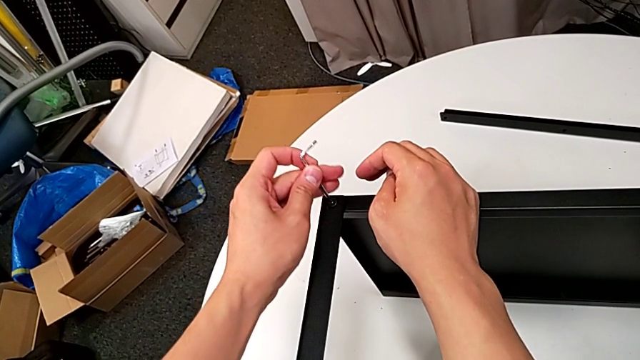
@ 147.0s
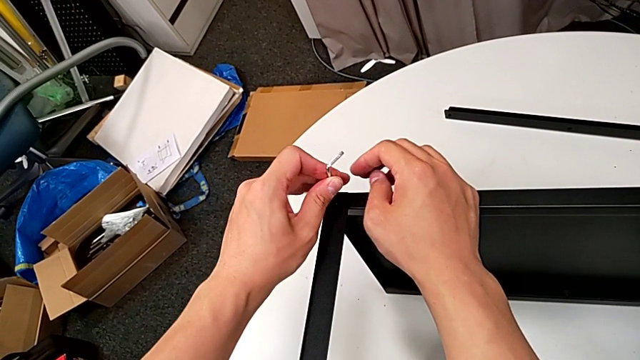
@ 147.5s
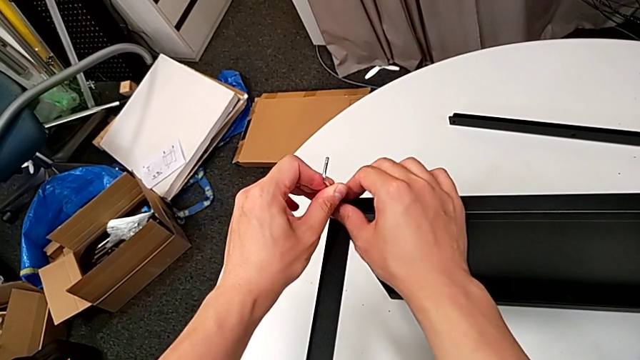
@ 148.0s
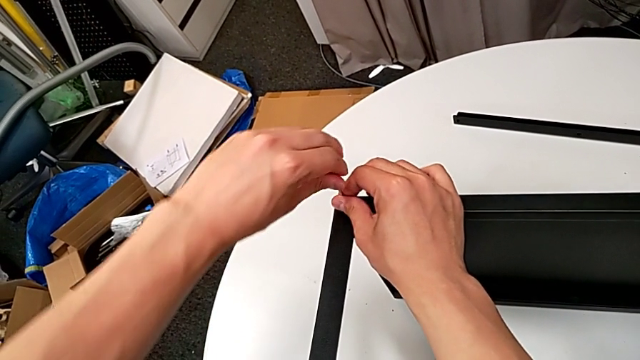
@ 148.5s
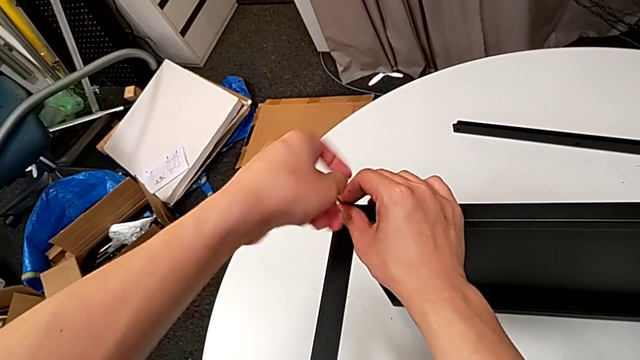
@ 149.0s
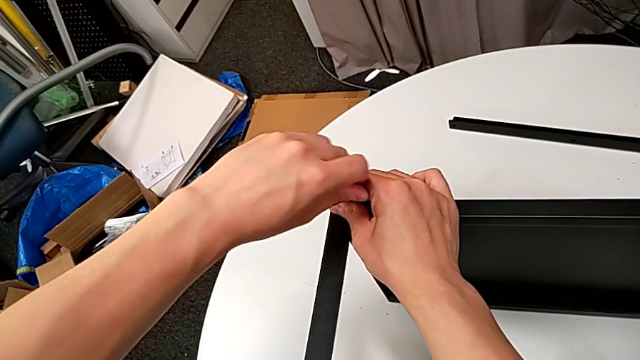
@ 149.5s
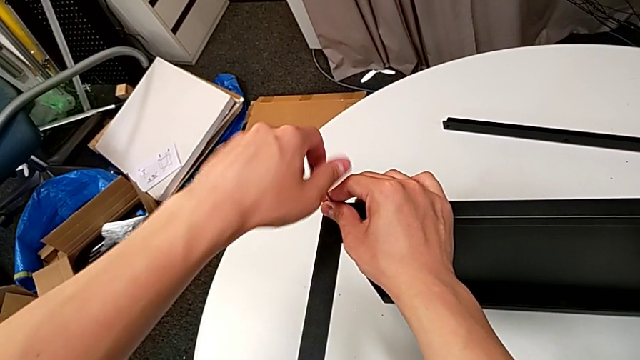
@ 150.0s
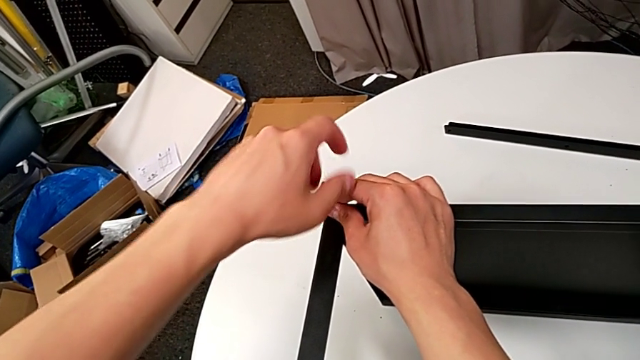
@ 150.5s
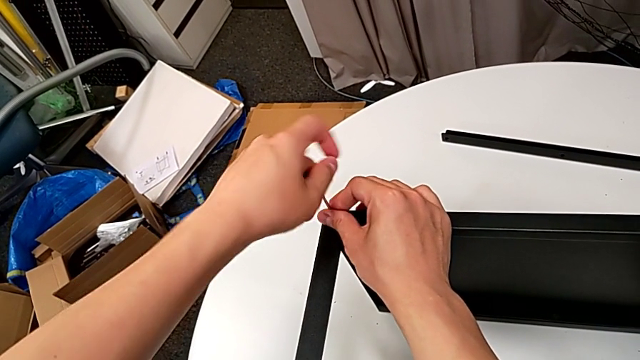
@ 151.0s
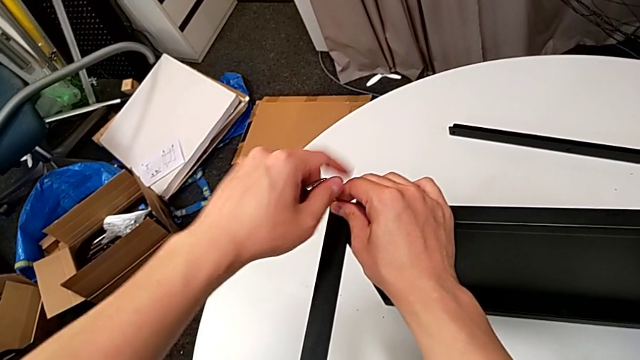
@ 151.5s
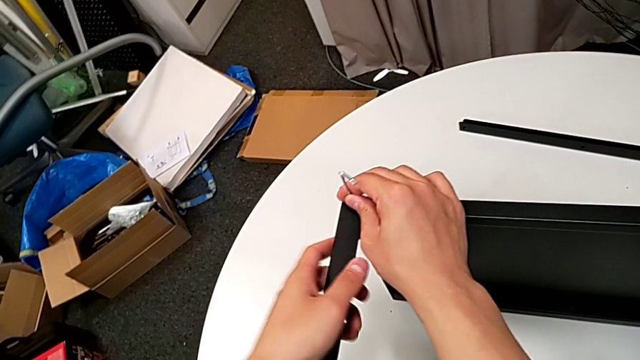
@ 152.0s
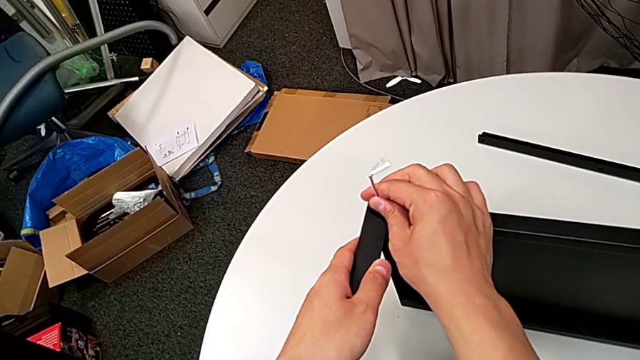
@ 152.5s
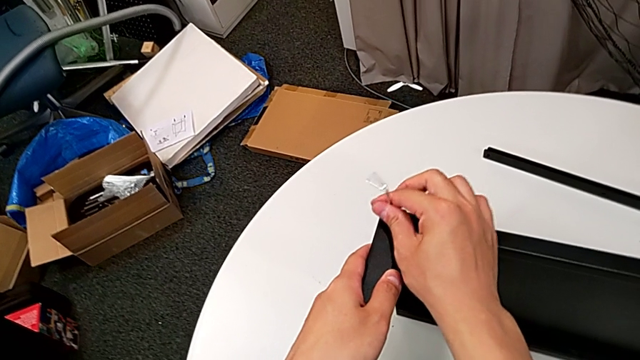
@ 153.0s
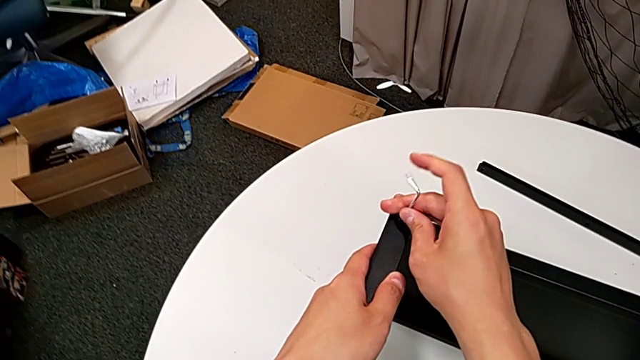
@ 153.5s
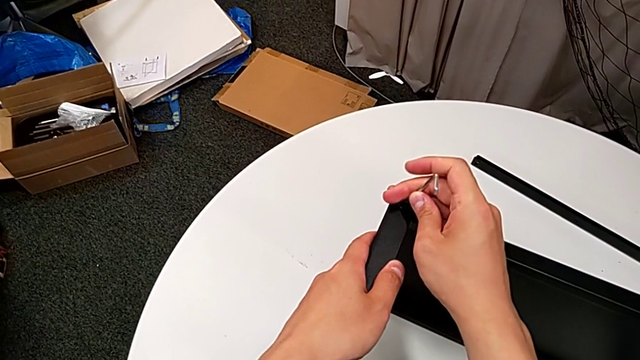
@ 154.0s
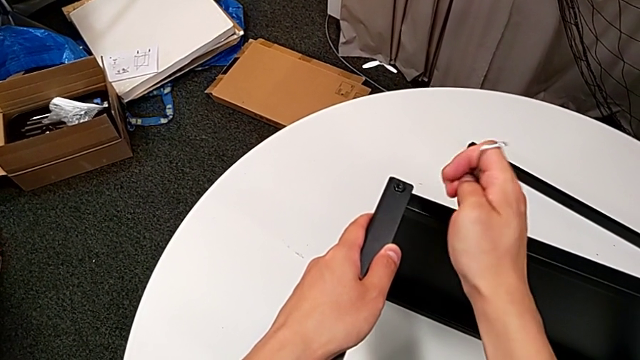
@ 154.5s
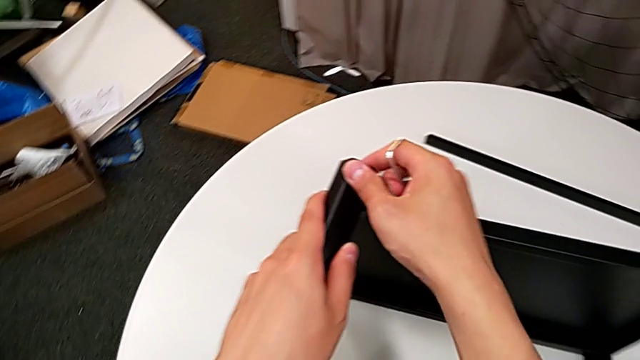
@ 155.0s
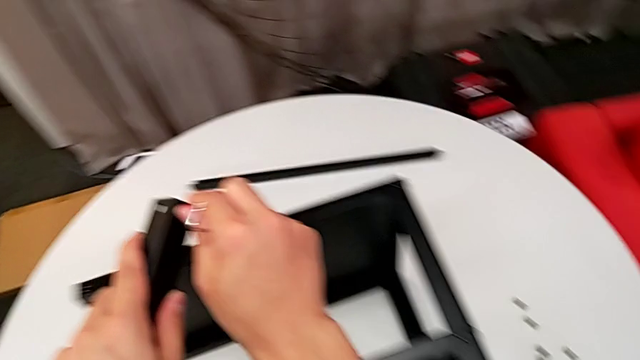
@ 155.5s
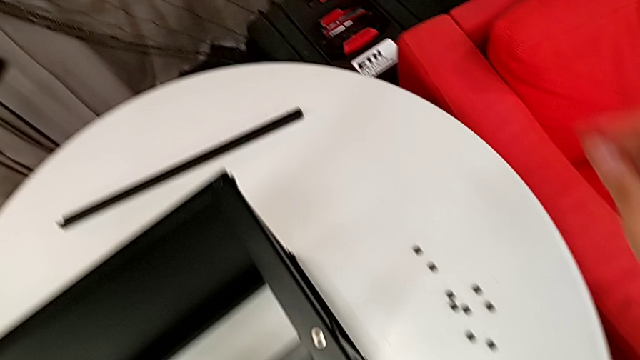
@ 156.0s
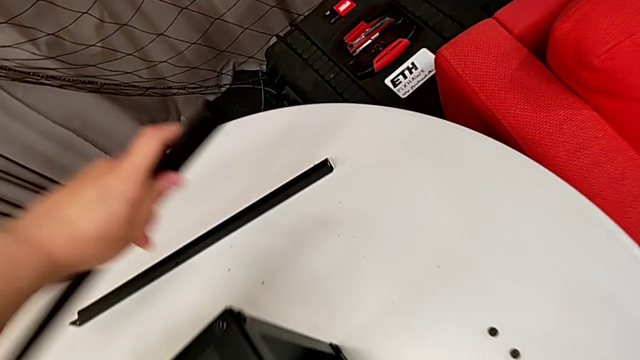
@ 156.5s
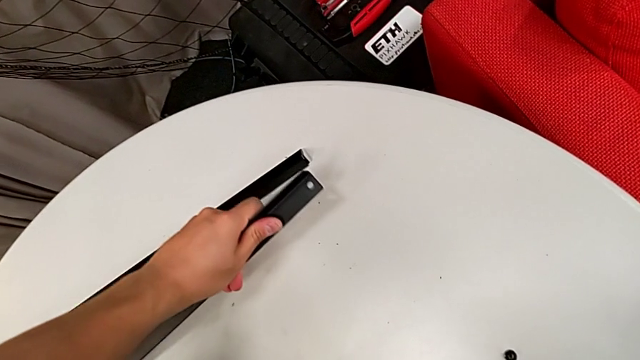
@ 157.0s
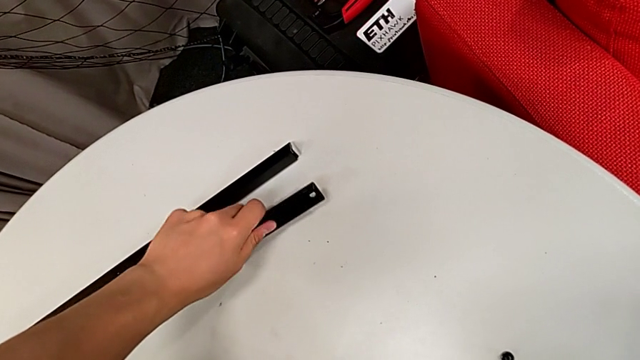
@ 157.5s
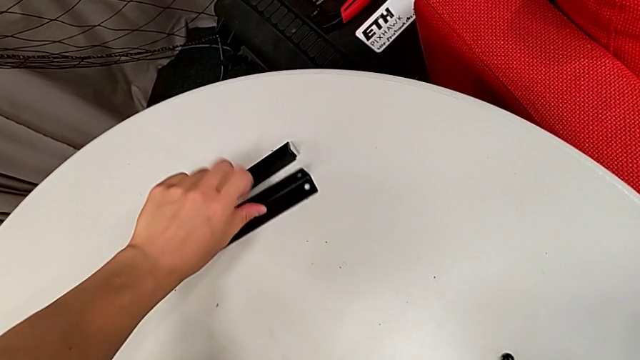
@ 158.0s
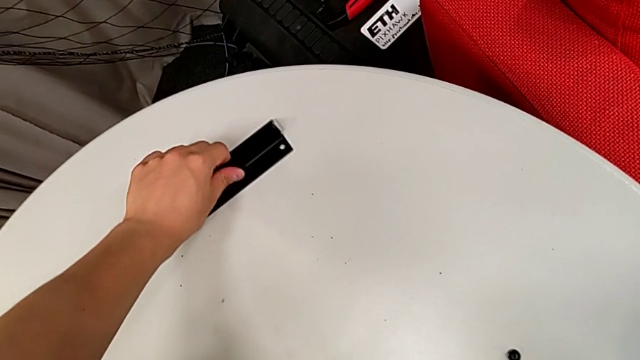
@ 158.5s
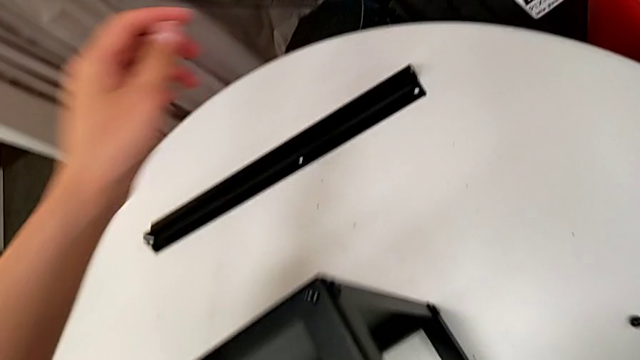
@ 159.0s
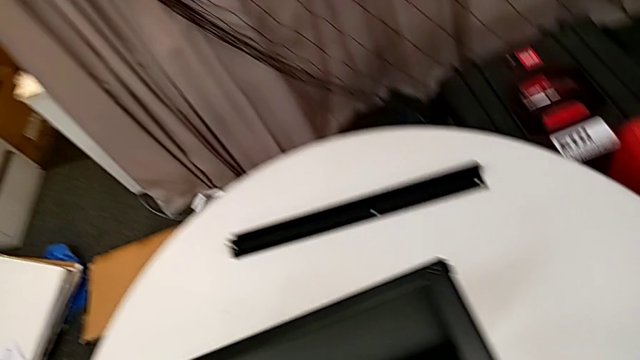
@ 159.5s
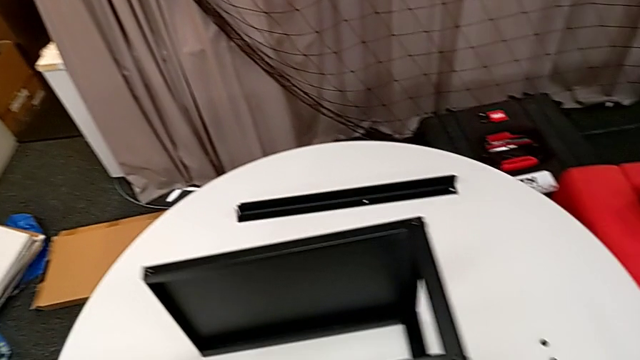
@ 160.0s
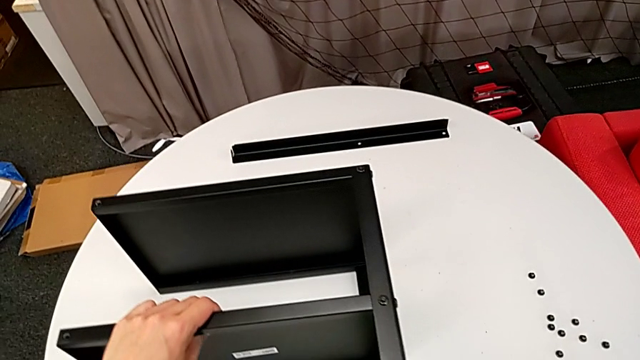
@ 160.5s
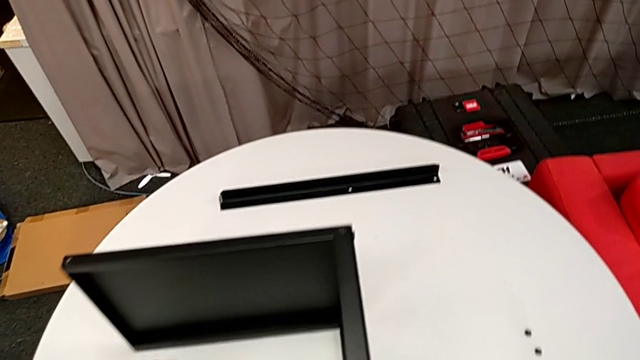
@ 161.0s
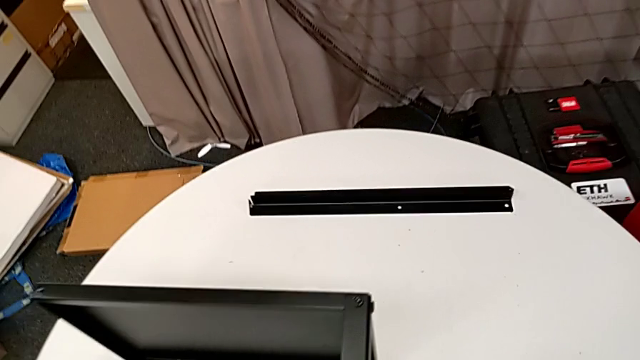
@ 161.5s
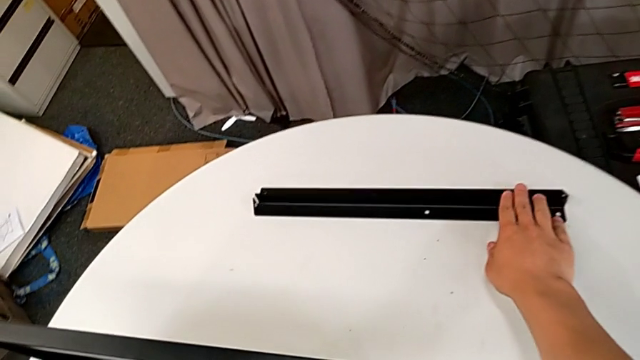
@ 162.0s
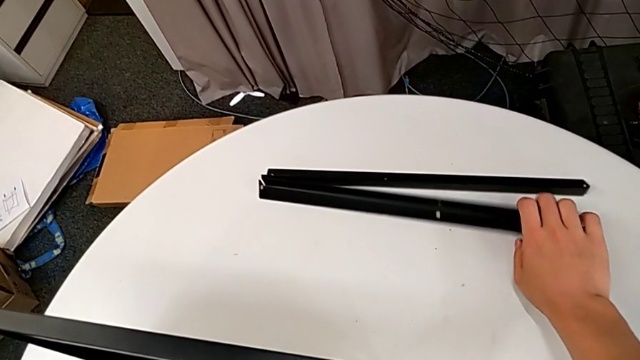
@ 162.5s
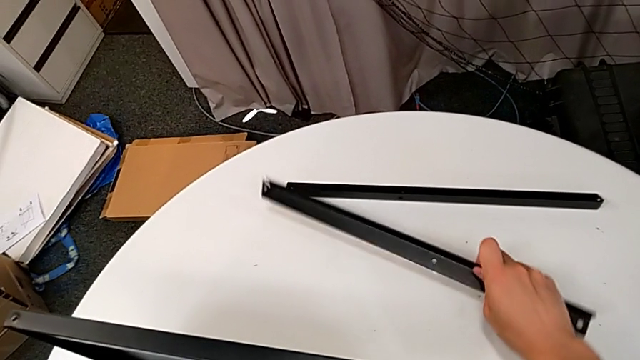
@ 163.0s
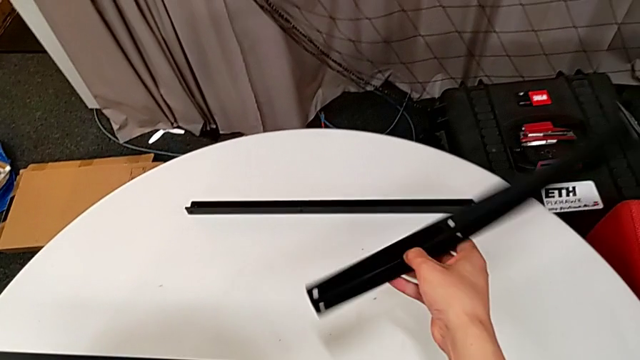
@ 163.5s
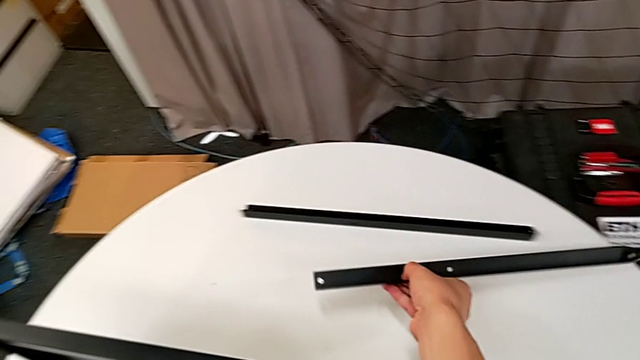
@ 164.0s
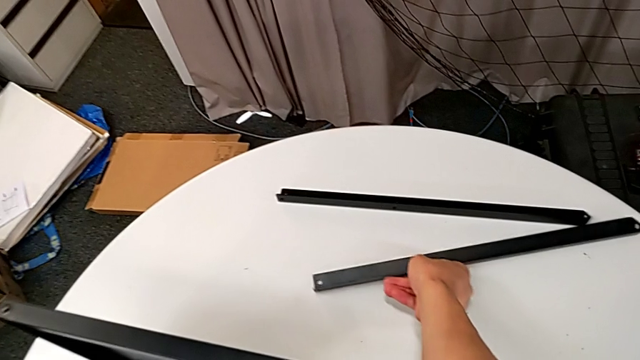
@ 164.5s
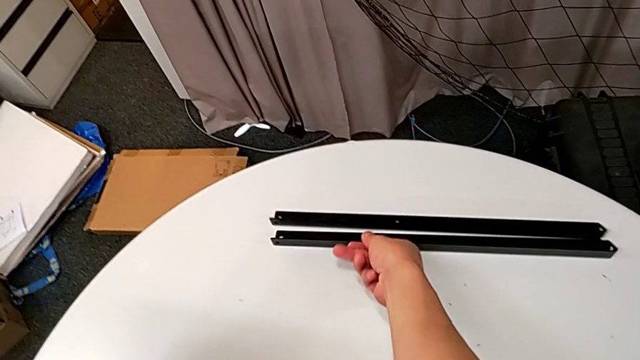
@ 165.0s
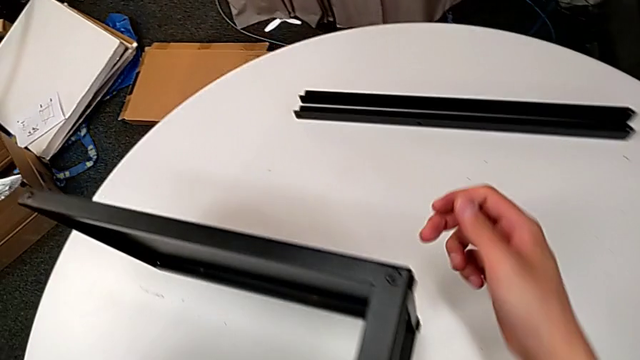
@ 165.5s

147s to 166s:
The camera wearer is disassembling the second leg of the table. They insert the Allen wrench, unscrew the hex socket head with the left hand, unscrew it with the right hand, withdraw the Allen wrench, disassemble the second leg, disassemble the hex socket head, place the second leg, place the hex socket head, pull the nightstand, approach the second leg, grab it and place it.

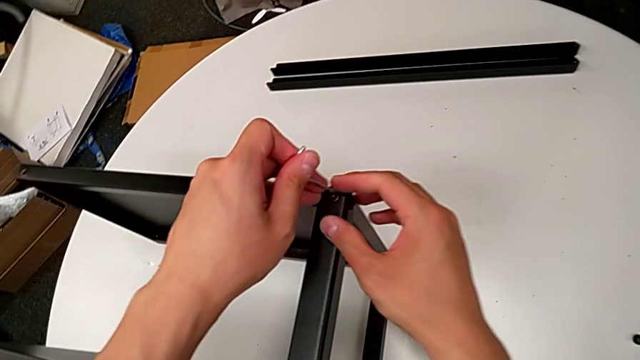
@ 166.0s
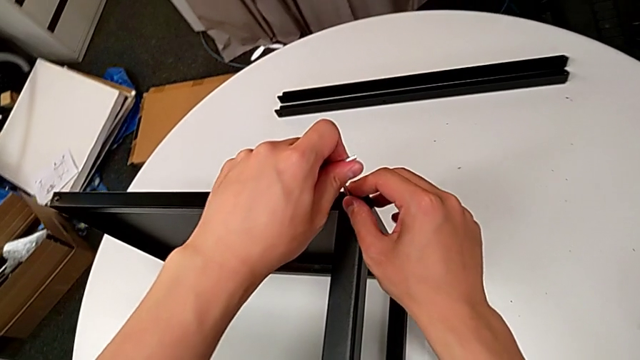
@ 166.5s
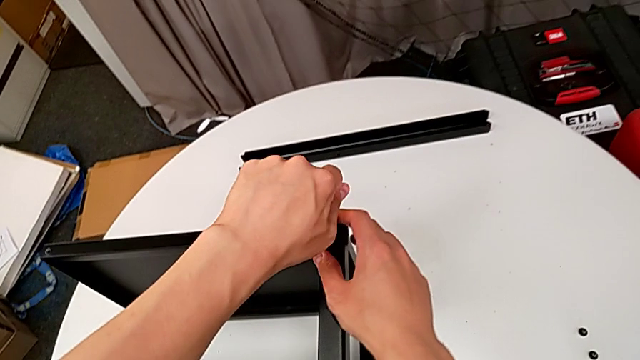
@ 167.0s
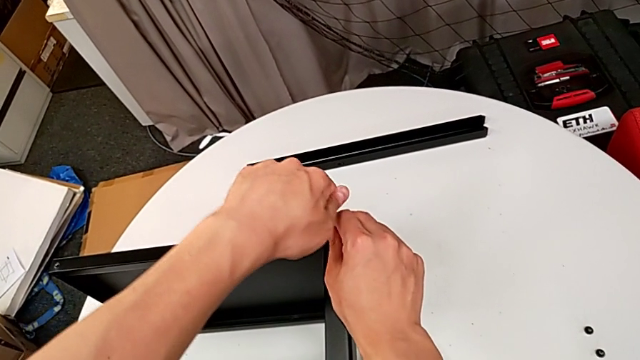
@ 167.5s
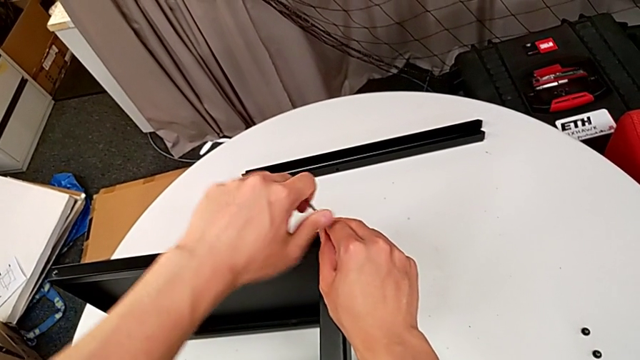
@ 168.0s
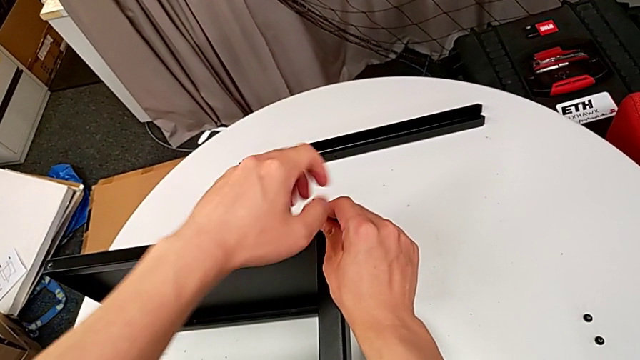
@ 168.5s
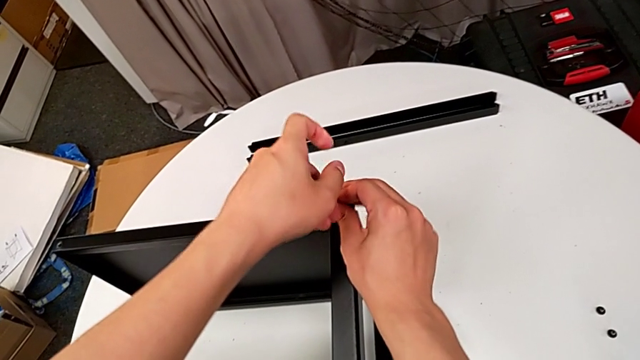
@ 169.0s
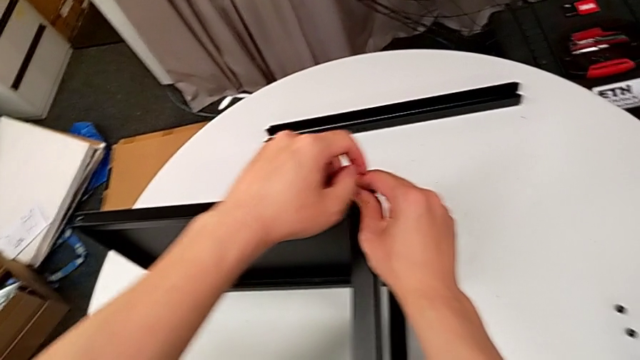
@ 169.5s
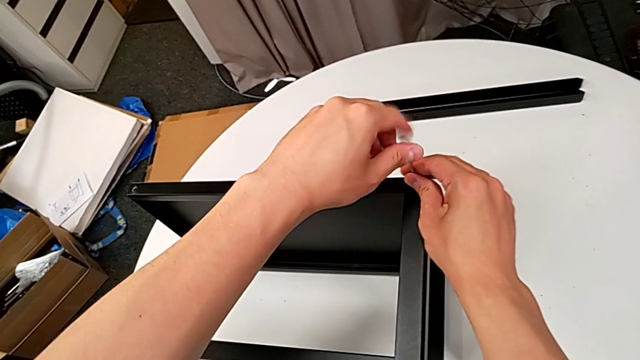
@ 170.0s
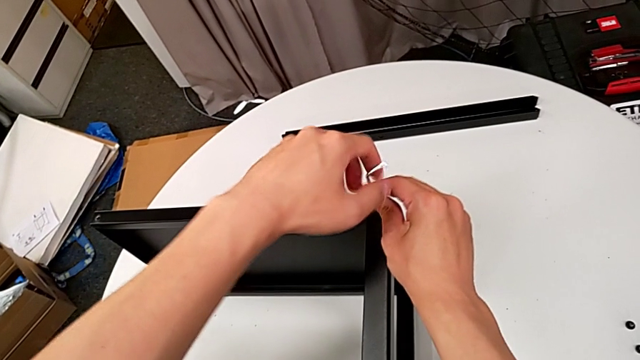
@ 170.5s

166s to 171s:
The camera wearer is disassembling the third leg of the table. They insert the Allen wrench and begin to unscrew the hex socket head.
